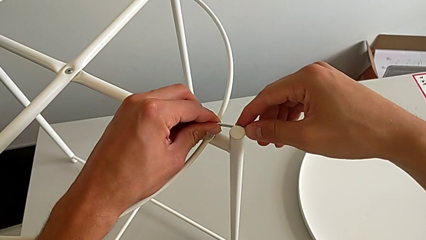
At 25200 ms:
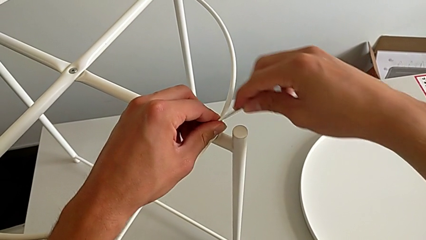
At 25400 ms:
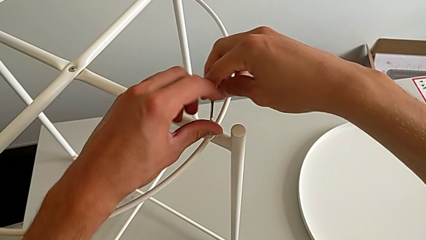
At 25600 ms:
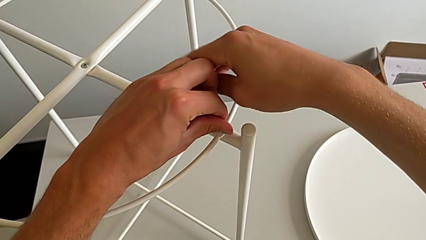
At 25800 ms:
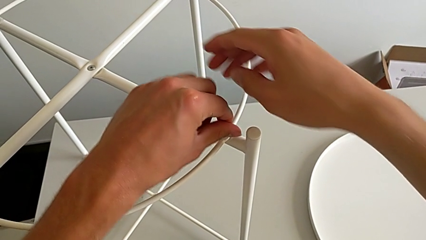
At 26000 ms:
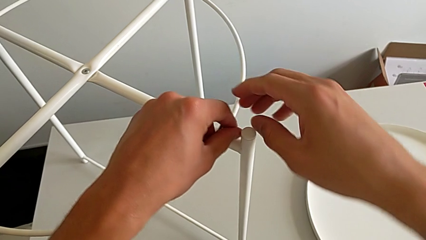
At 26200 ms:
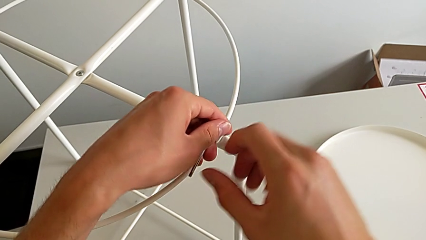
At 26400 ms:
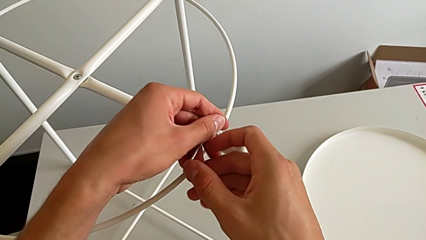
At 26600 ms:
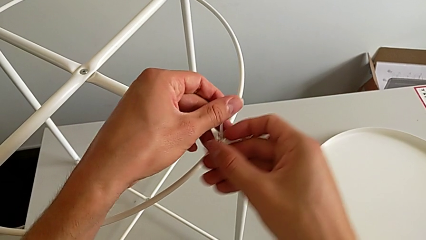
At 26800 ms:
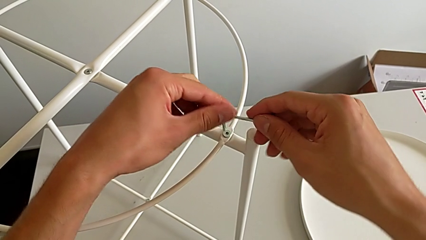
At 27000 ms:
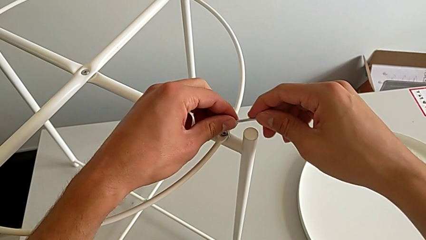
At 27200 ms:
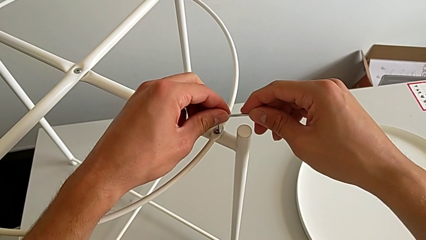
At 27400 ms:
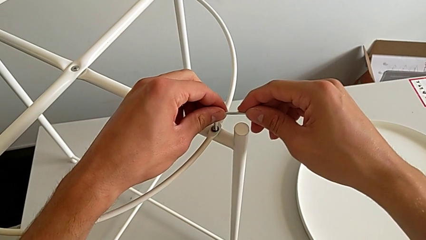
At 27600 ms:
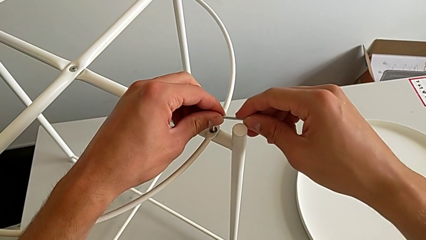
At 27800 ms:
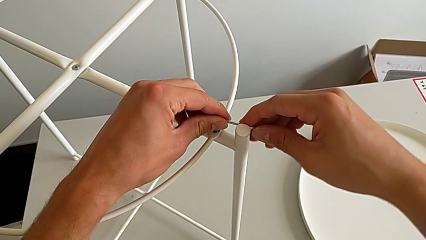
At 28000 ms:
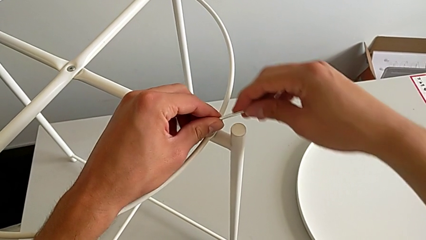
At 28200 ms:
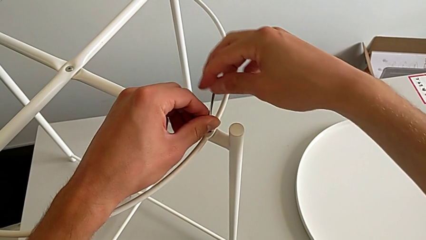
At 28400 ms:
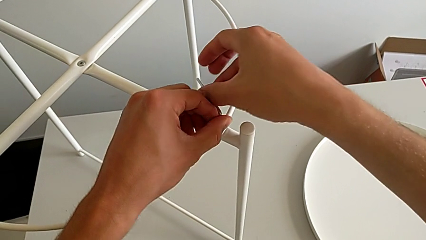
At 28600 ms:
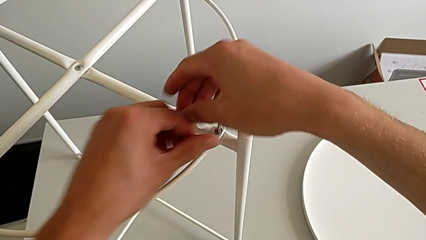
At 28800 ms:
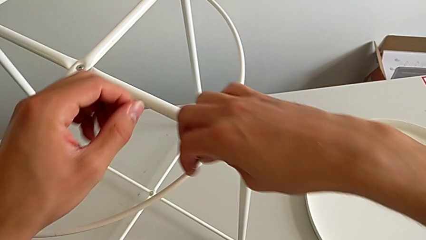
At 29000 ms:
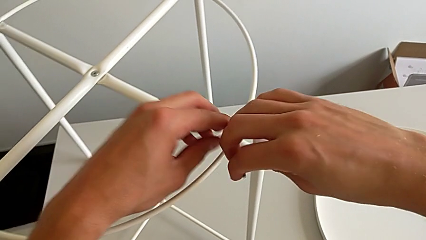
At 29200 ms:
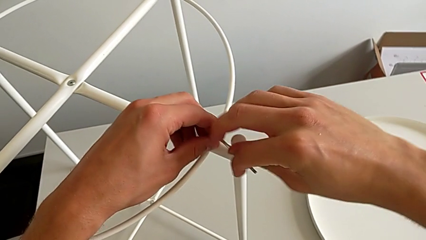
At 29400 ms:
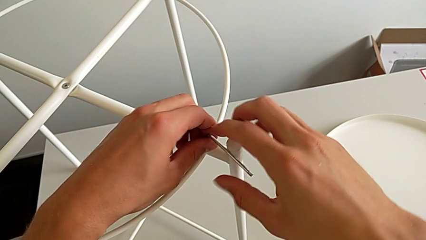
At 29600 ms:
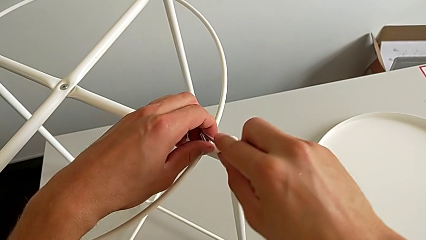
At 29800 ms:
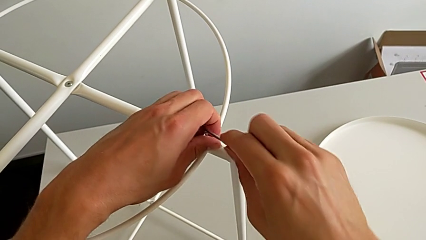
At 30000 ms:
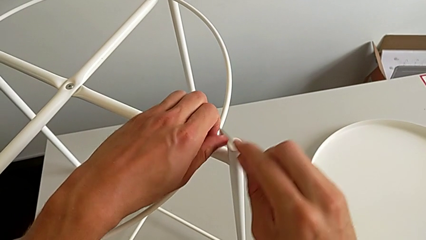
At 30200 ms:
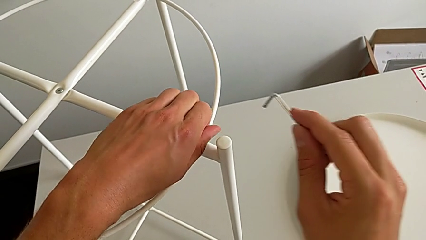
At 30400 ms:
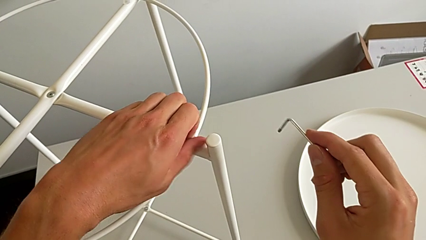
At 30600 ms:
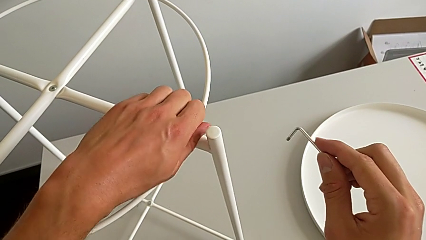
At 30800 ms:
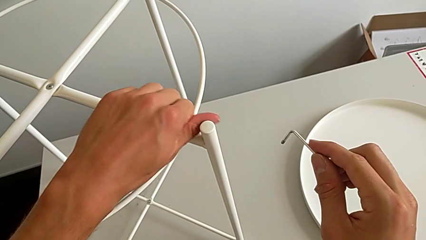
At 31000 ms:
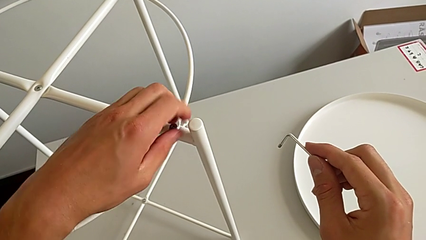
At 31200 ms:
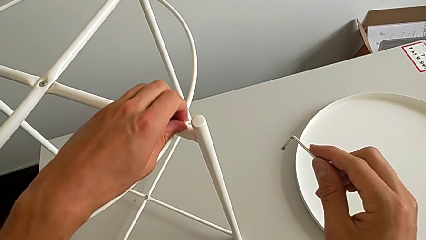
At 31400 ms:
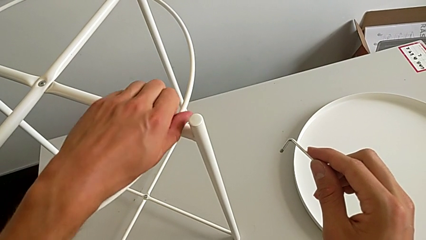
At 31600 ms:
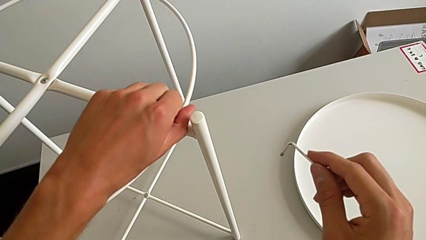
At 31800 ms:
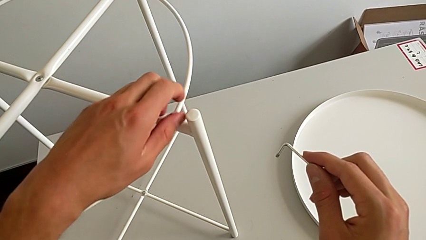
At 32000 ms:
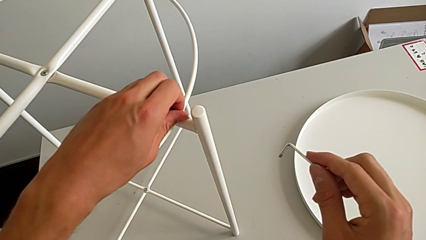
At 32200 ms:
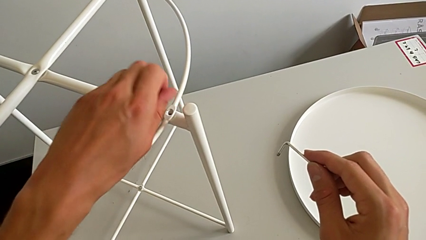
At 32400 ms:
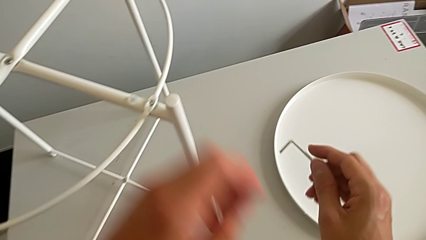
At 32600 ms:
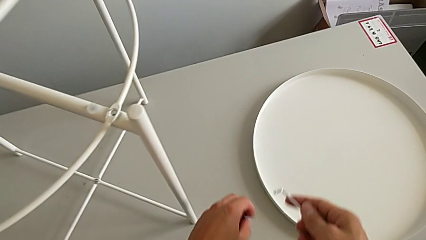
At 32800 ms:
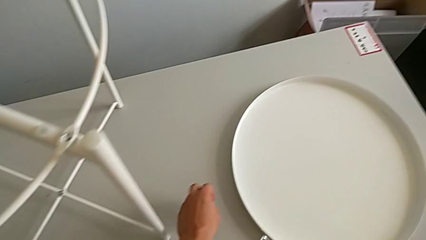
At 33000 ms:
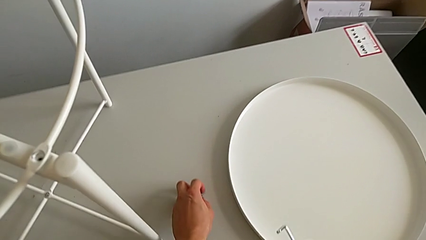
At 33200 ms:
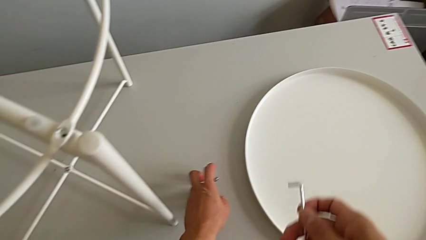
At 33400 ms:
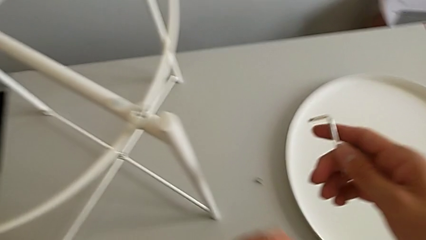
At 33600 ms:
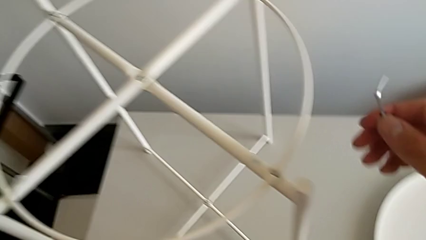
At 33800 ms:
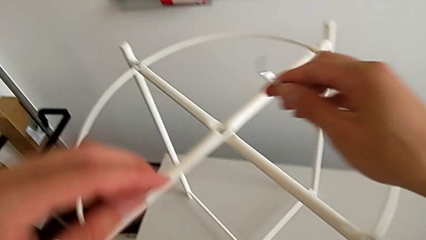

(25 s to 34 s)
The camera wearer is unscrewing the first hex socket head with the Allen wrench. They keep unscrewing the hex socket head, withdraw the Allen wrench, unscrew the hex socket head, disassemble it, place it and approach it.

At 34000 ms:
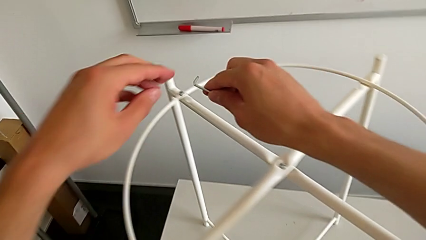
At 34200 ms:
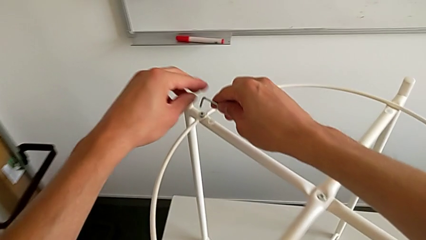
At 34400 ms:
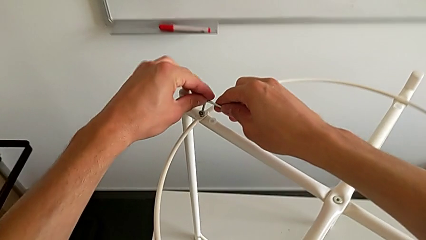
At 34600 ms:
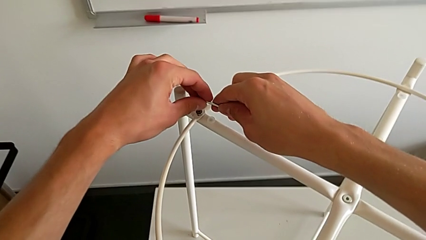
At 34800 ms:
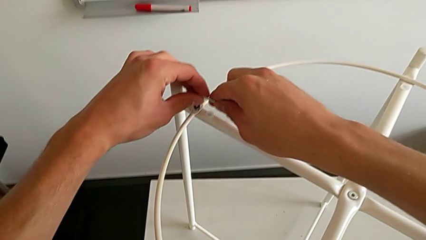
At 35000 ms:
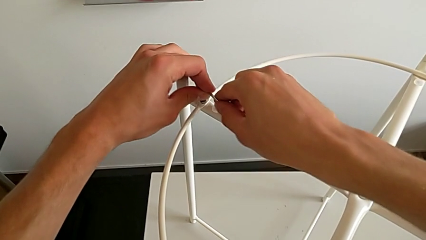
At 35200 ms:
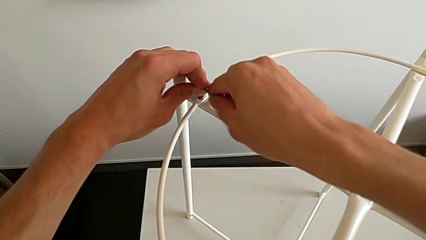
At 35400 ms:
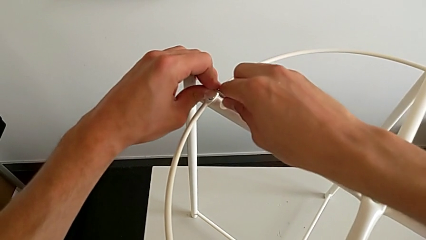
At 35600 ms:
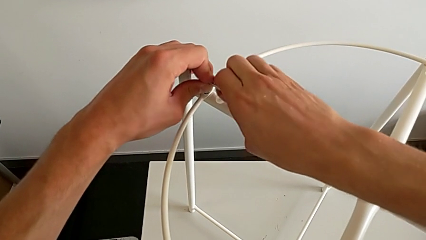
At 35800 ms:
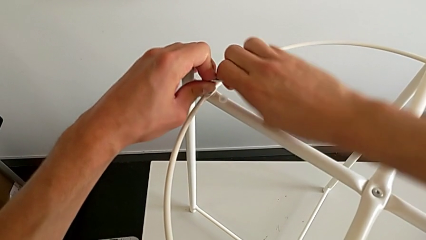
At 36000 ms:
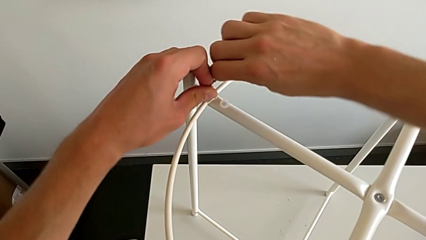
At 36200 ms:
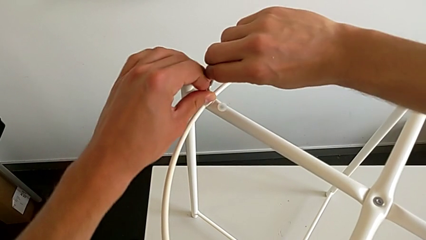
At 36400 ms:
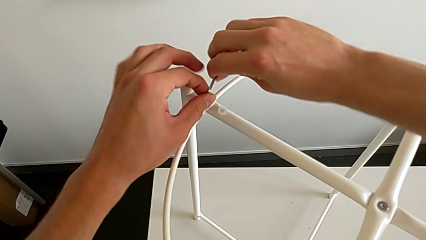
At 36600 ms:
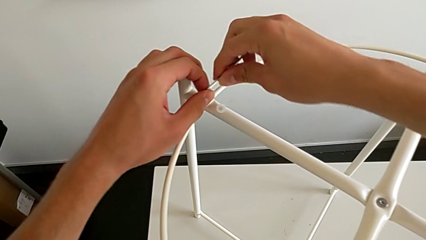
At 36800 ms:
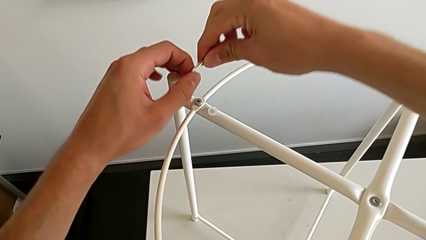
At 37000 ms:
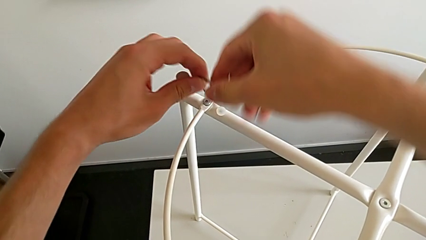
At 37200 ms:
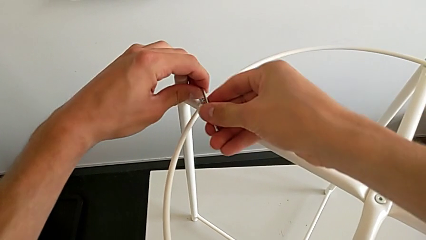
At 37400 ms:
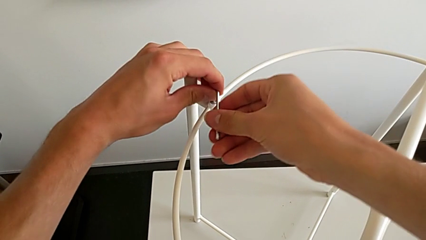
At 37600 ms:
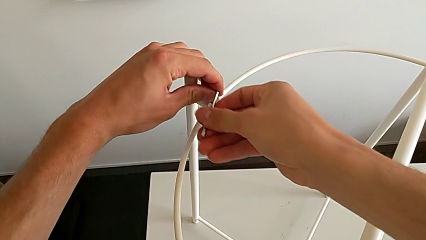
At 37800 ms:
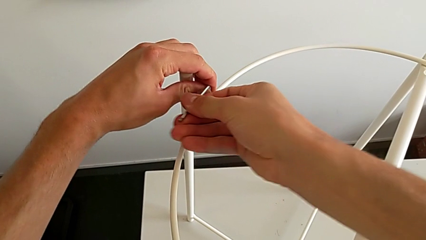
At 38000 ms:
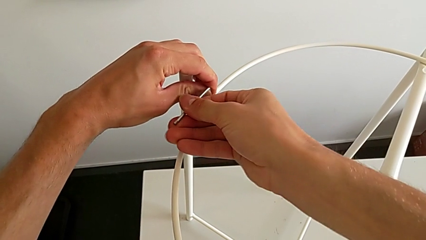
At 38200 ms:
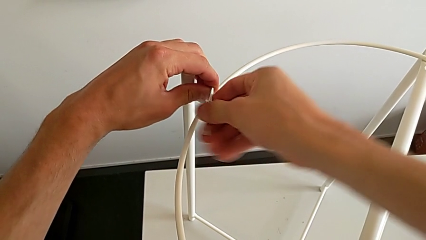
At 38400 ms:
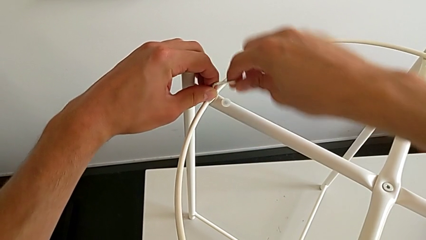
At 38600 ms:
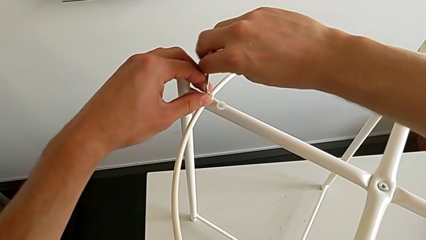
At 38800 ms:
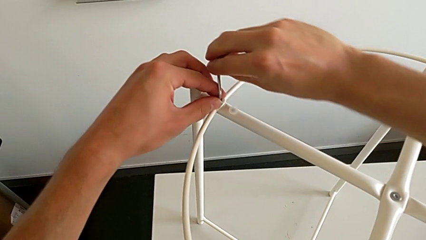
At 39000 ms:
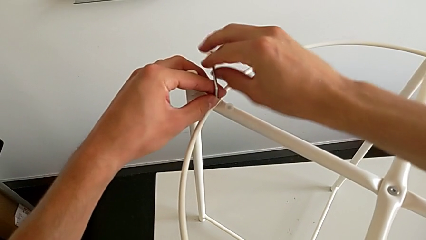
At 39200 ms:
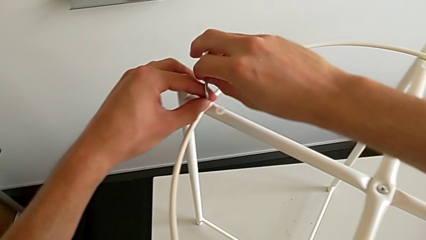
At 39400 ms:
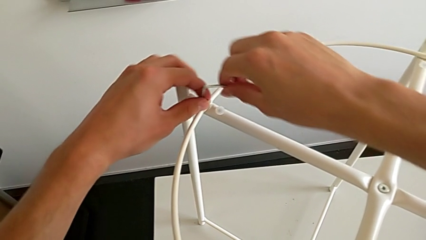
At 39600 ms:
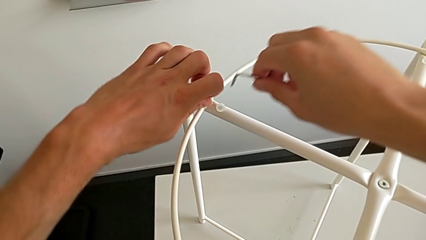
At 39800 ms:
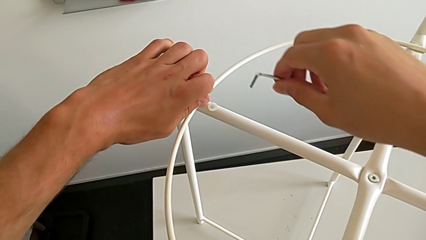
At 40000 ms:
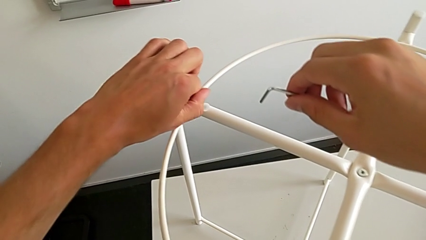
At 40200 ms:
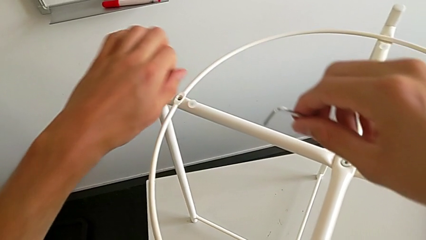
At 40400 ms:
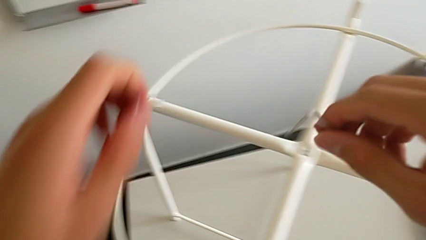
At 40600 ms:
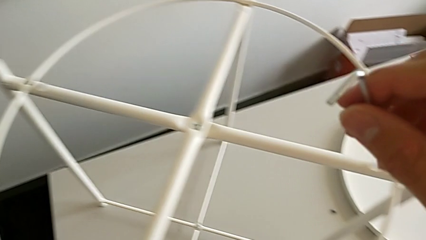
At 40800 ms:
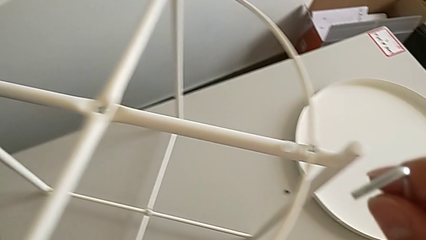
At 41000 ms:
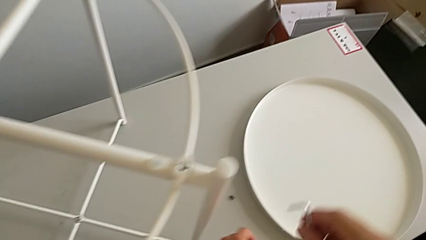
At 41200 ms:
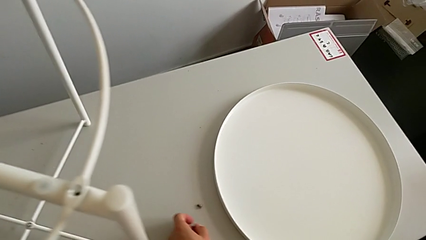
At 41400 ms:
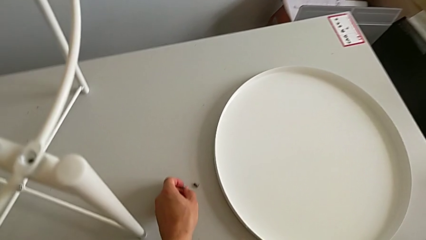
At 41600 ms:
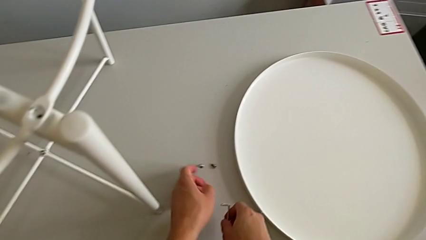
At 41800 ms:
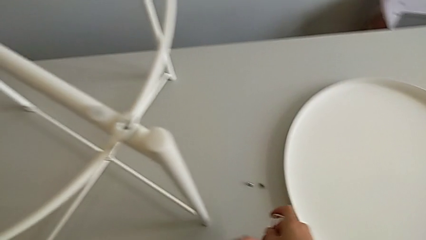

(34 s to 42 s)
The camera wearer unscrews the second hex socket head with the Allen wrench. They insert the Allen wrench, unscrew the hex socket head, withdraw the Allen wrench with the right hand, disassemble the hex socket head with the left hand and place it.
